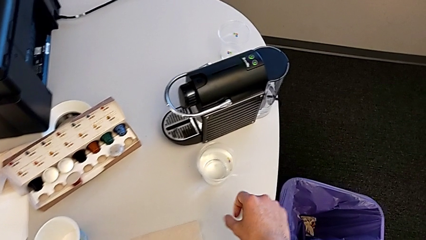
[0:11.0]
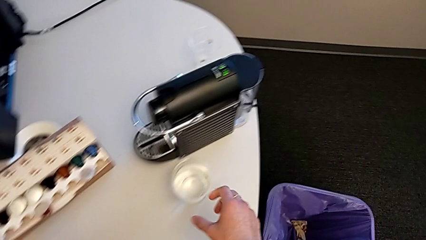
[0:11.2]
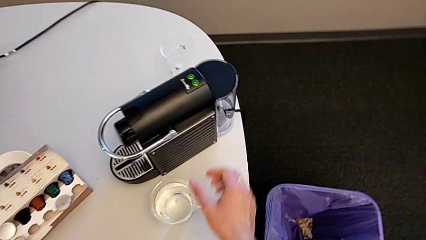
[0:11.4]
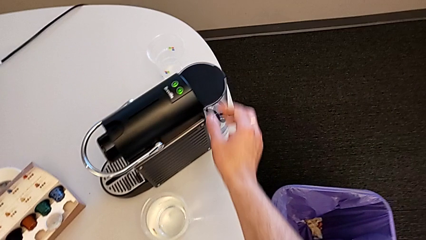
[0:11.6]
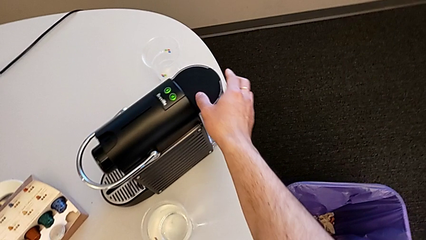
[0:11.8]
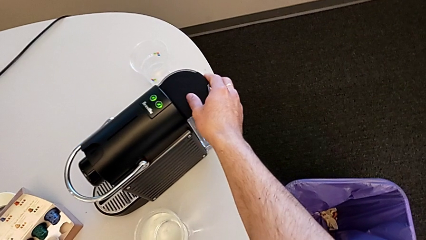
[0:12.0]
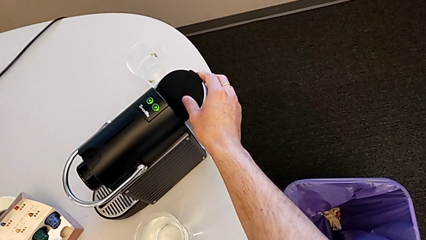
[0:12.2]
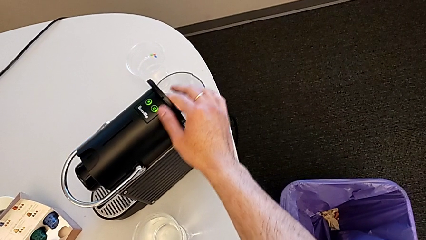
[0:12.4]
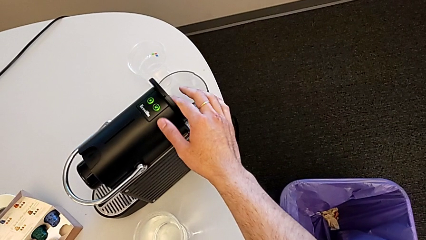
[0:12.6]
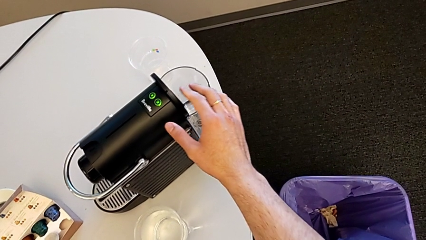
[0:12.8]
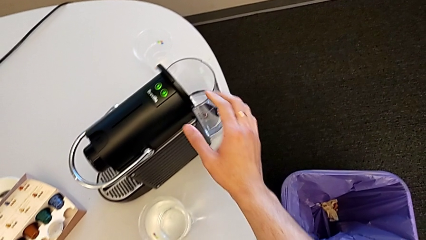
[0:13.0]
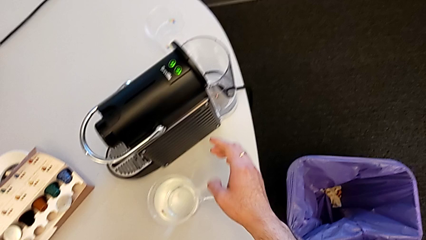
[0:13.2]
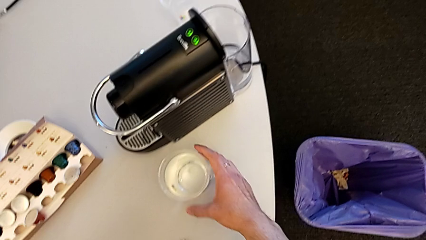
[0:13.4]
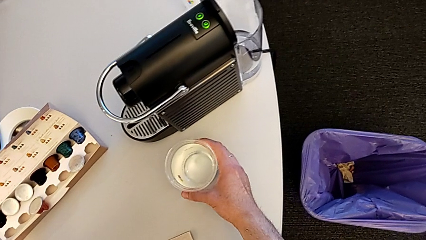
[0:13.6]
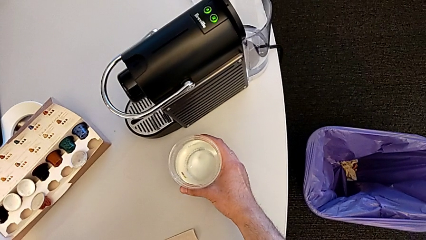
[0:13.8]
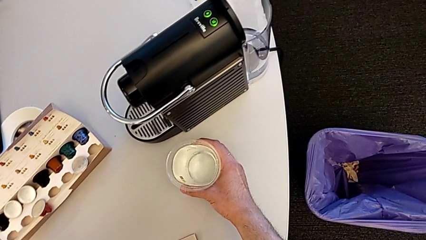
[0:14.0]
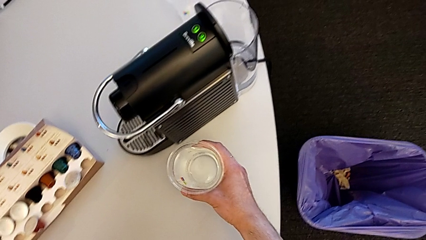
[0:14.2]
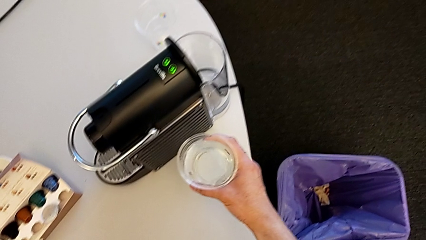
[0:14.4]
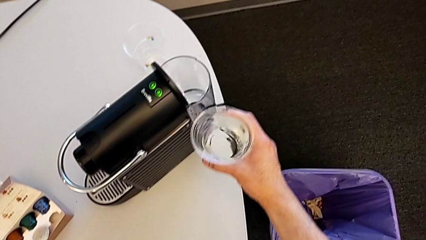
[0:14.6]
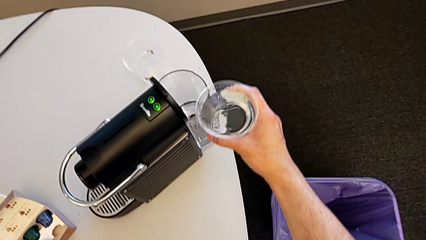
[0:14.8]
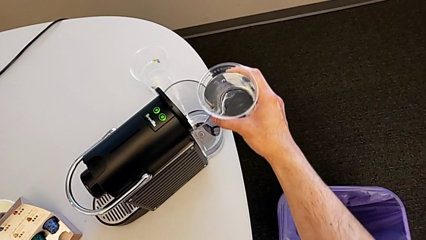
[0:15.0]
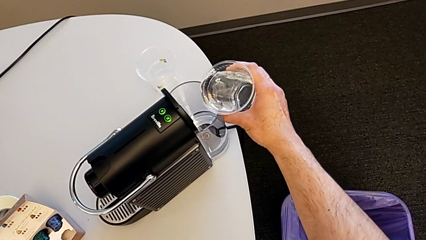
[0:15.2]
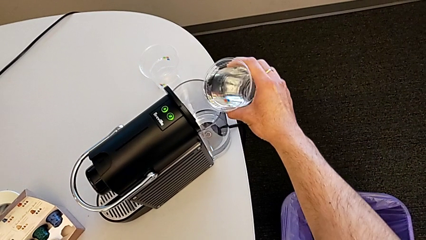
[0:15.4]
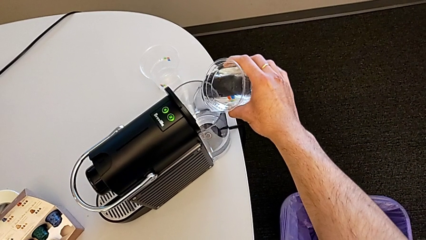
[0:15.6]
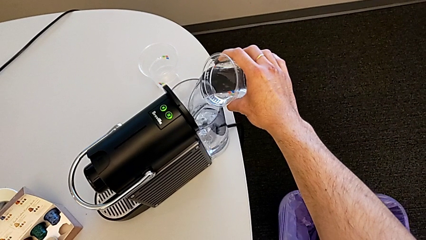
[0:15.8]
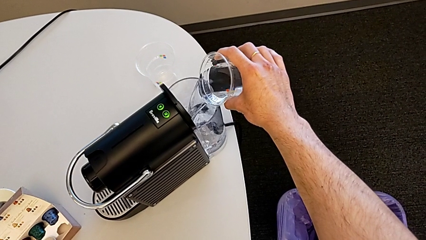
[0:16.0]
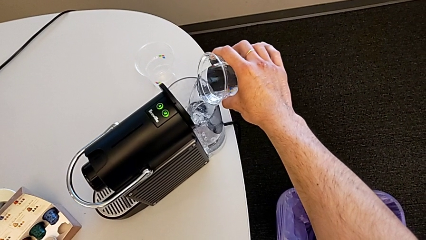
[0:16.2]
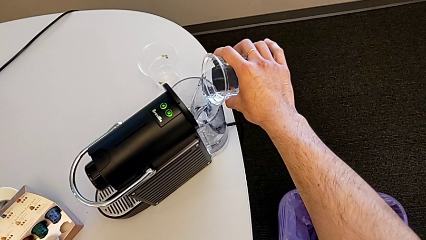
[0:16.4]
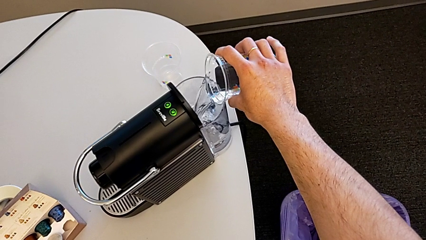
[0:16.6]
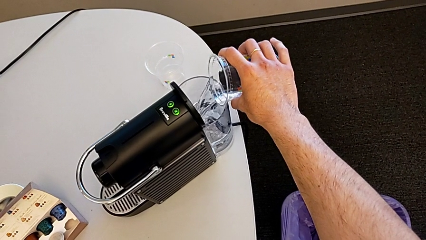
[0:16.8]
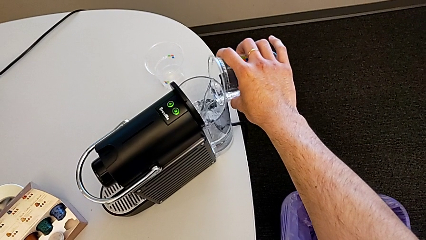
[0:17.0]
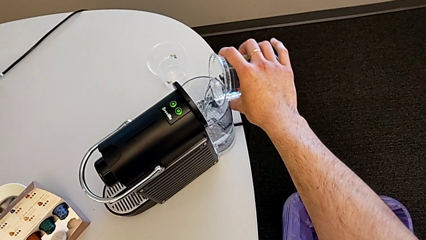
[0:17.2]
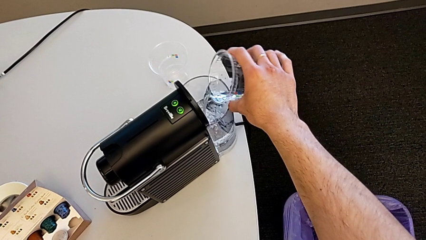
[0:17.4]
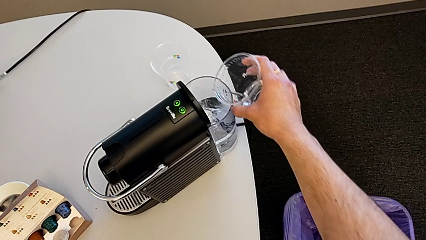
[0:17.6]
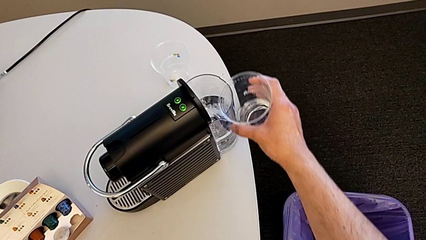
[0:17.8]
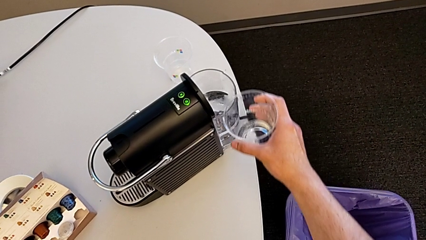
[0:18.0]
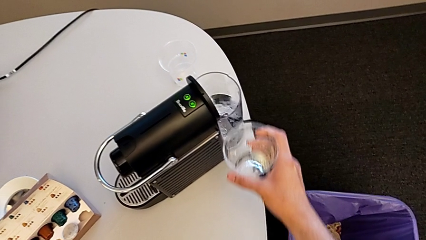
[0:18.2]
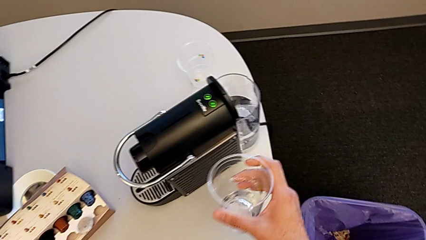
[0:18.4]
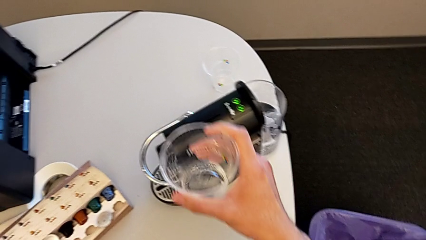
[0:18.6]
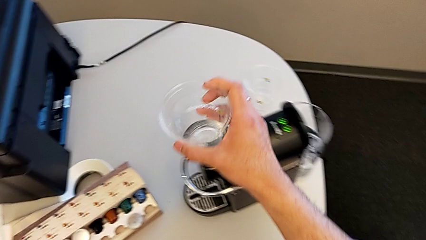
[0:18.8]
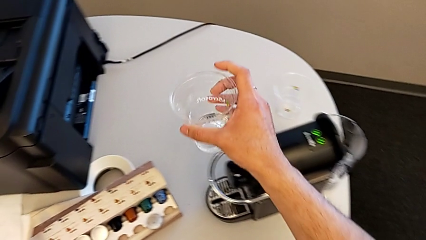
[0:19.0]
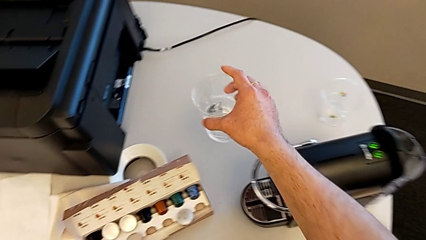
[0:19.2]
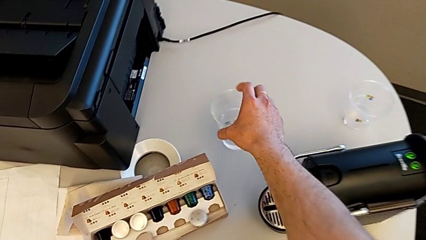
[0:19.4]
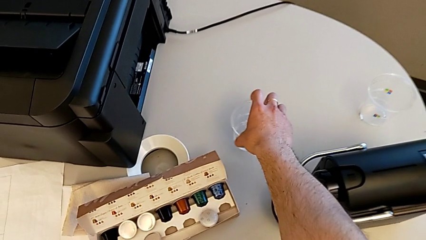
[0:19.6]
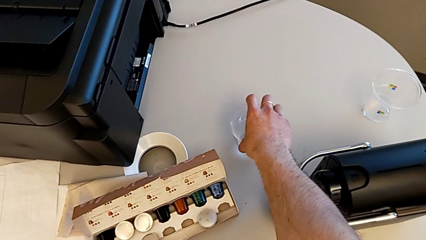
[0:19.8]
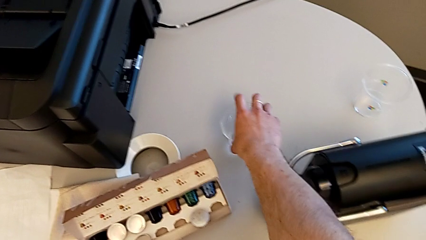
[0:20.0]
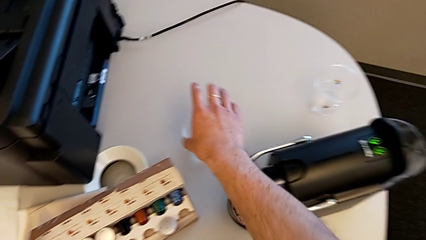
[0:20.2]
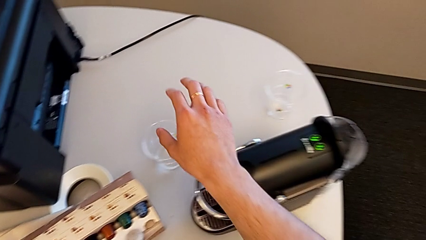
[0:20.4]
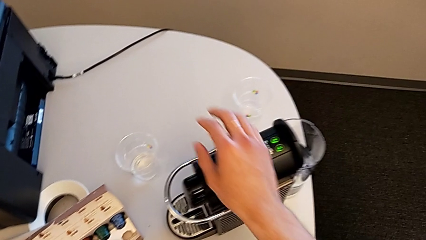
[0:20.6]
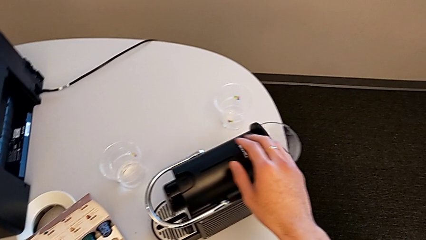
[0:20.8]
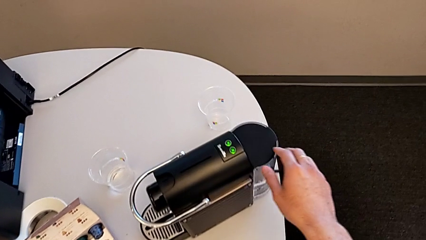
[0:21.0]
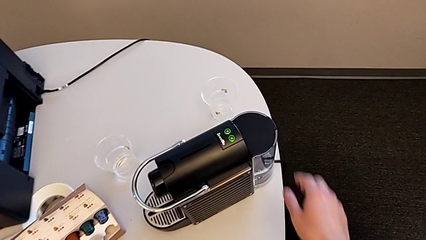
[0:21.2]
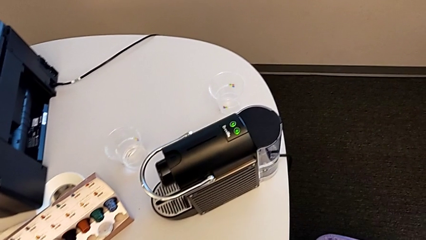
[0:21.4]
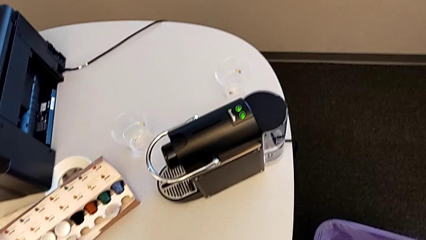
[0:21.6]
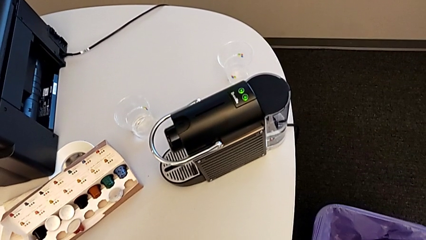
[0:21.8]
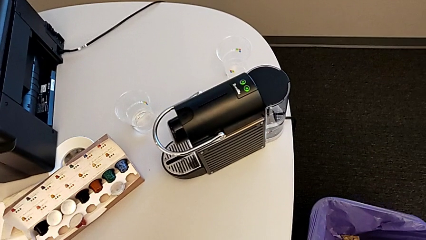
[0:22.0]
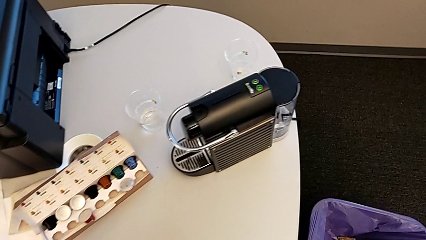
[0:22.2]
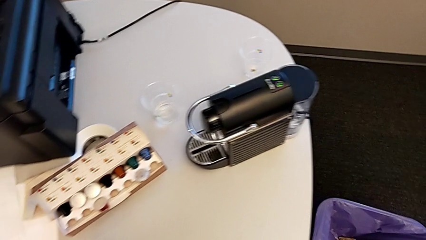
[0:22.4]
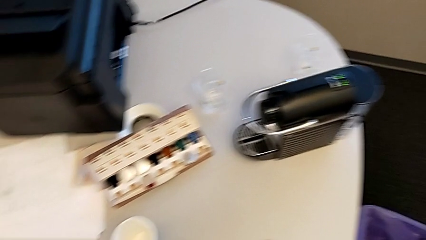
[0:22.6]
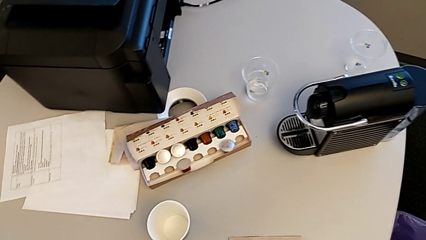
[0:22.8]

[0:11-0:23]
The camera wearer pours water into the water container. They grab the lid, open it, grab the glass, pour the water and place the cup.

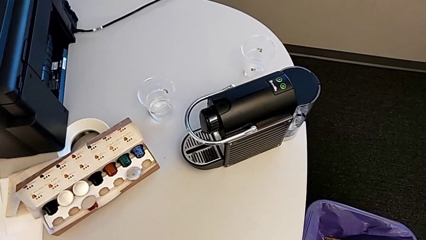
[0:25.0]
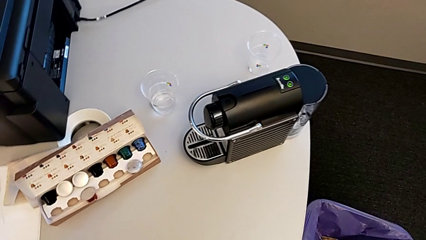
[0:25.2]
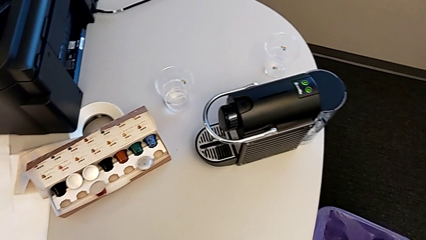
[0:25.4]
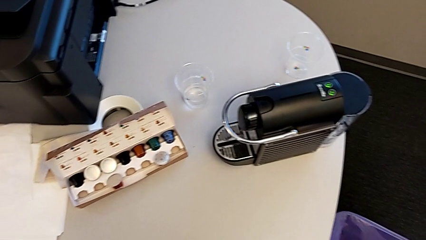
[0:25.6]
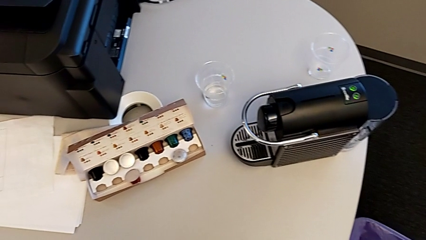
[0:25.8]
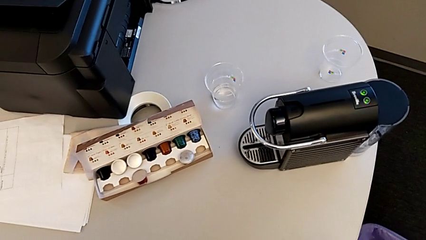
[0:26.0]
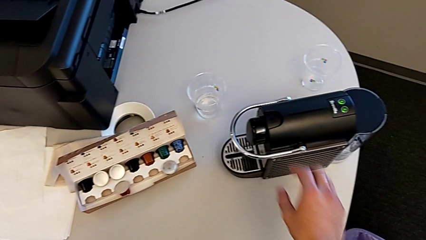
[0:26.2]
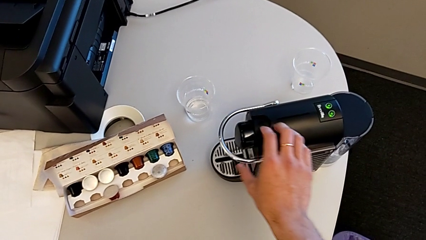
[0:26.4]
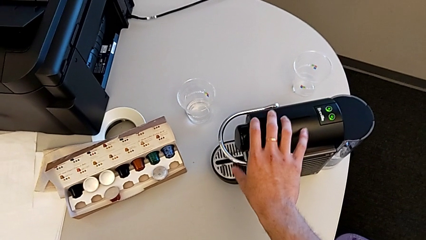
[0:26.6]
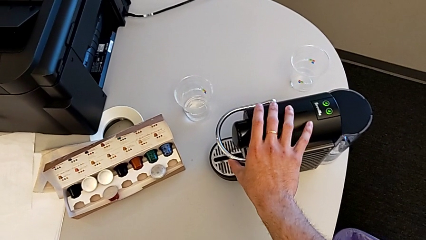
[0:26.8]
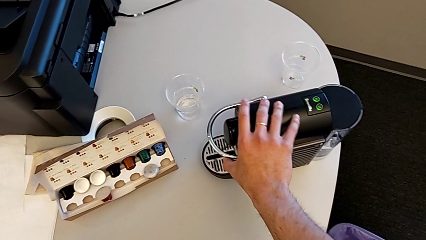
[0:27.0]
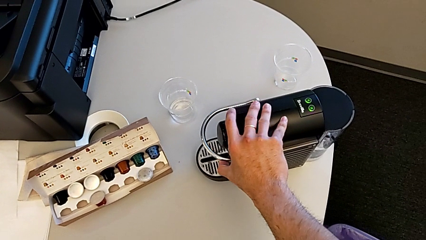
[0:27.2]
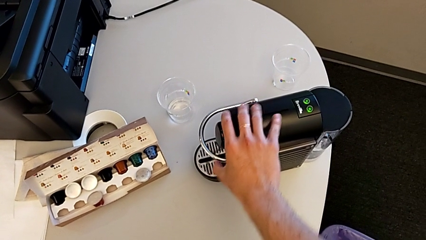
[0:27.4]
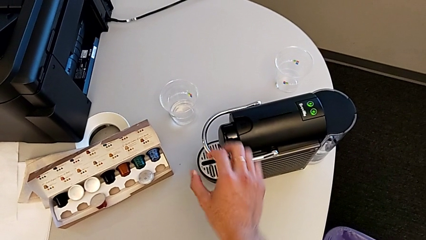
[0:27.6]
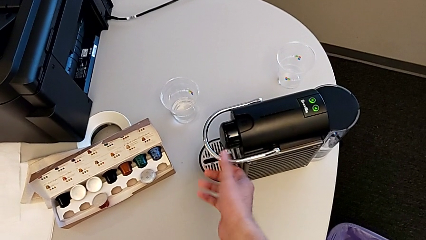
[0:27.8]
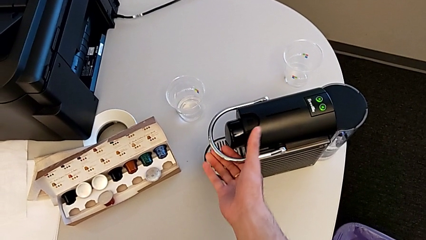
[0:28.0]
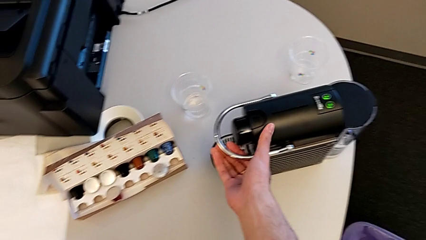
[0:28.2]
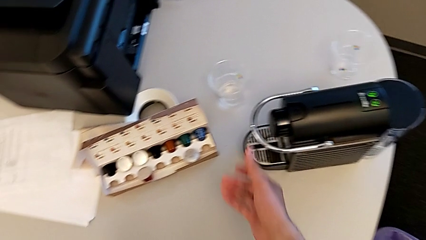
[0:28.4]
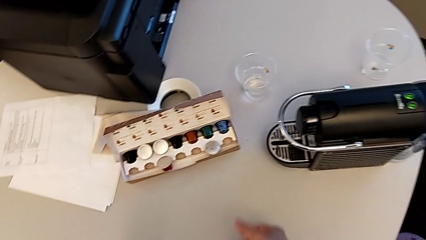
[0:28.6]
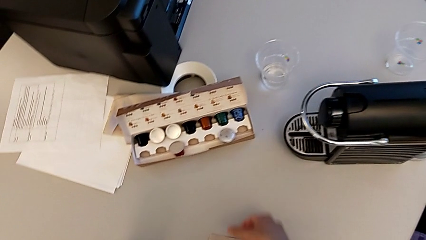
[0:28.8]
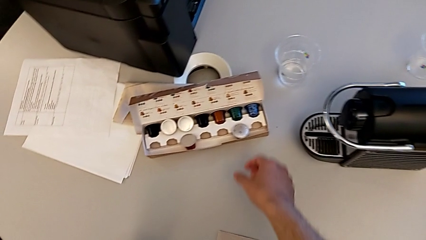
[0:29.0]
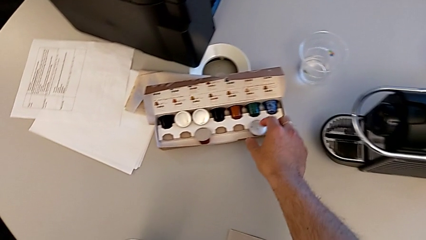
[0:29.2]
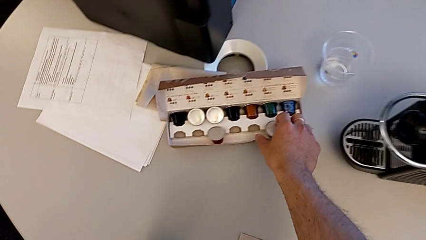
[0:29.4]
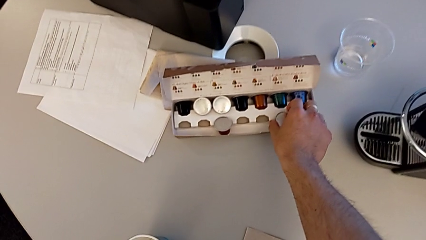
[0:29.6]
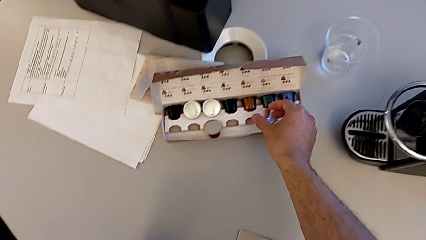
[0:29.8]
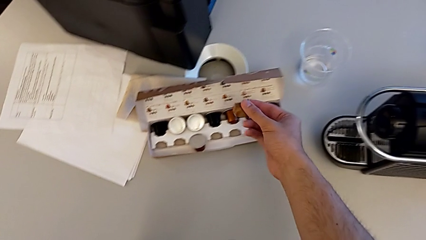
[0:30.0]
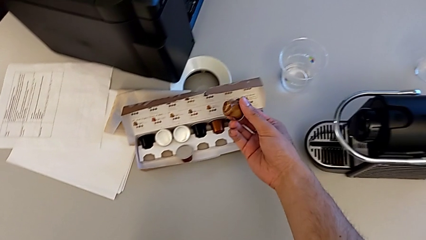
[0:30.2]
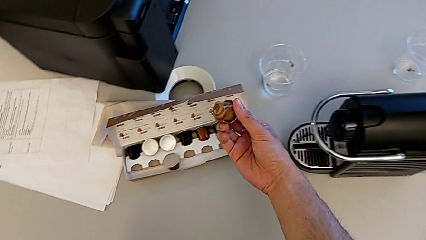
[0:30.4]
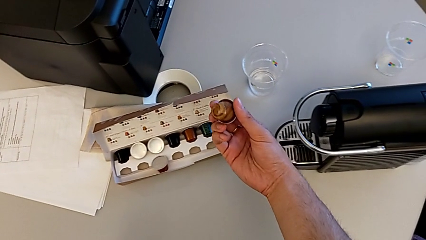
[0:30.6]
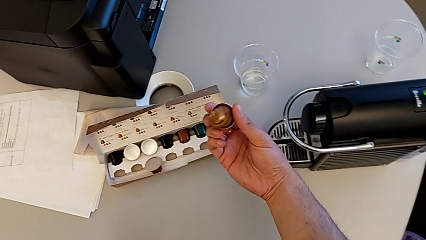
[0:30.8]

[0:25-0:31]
The camera wearer is inserting the capsule in the capsule coffee machine. They grab the top lever, wrongly lift the lever and grab the coffee capsule.
